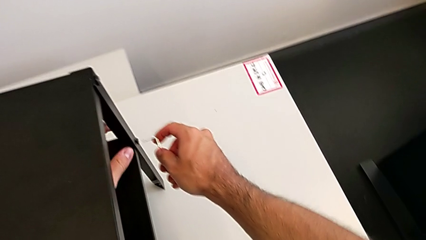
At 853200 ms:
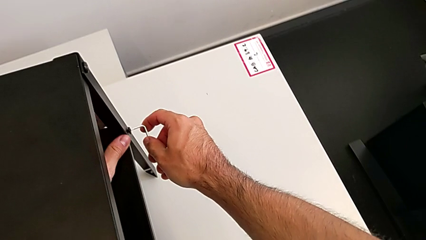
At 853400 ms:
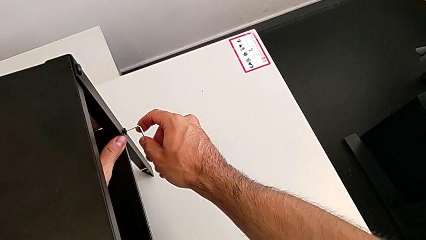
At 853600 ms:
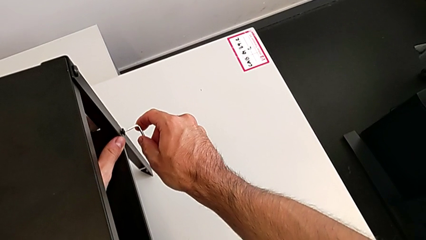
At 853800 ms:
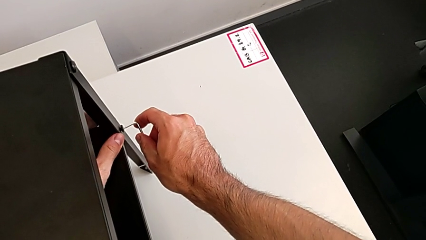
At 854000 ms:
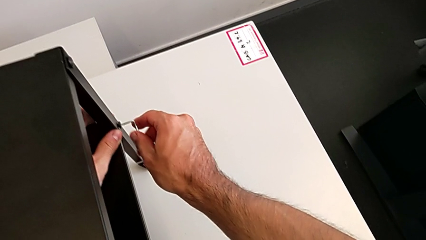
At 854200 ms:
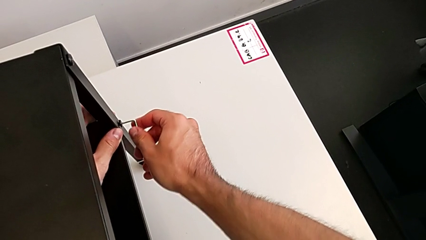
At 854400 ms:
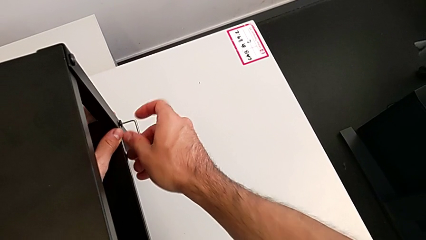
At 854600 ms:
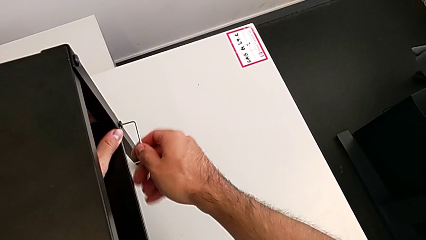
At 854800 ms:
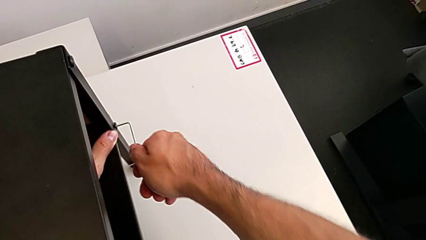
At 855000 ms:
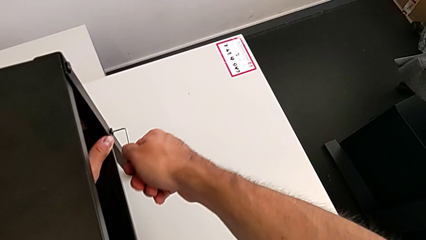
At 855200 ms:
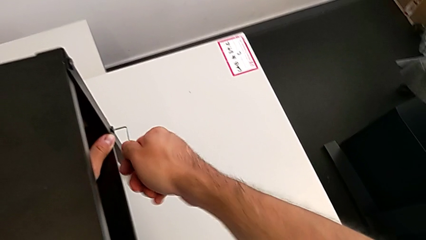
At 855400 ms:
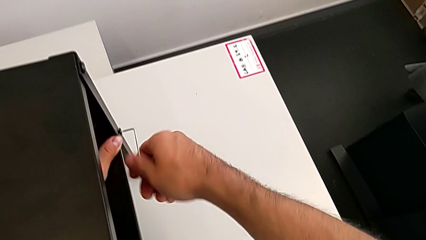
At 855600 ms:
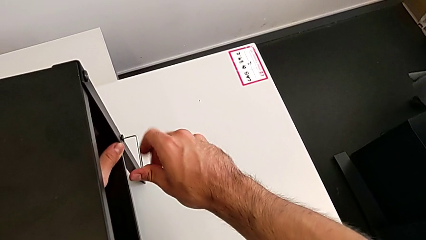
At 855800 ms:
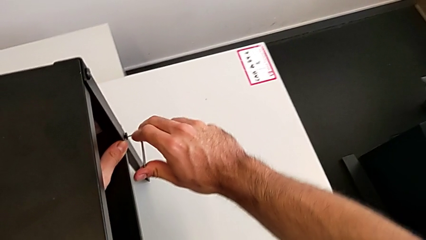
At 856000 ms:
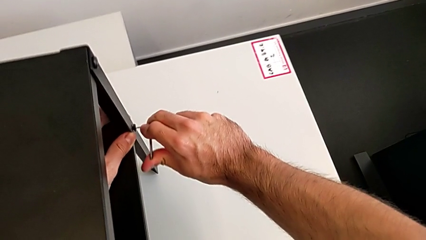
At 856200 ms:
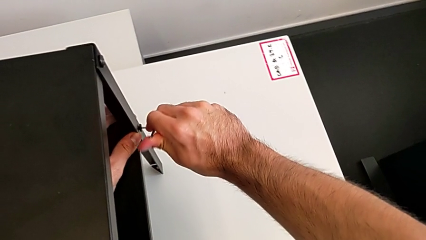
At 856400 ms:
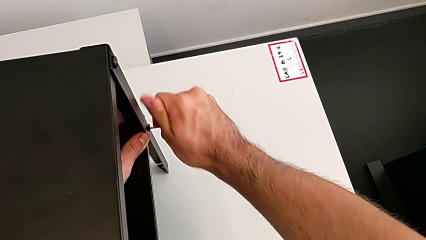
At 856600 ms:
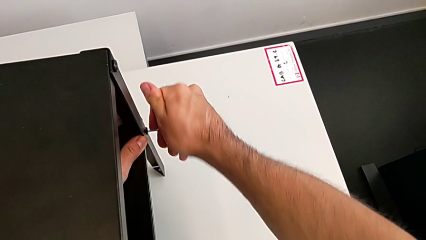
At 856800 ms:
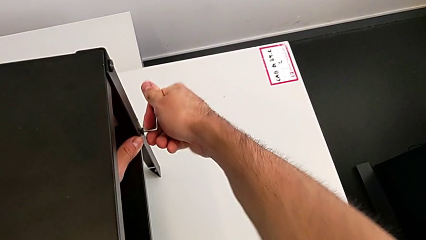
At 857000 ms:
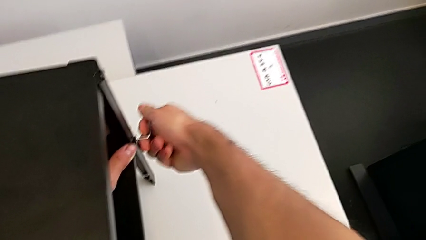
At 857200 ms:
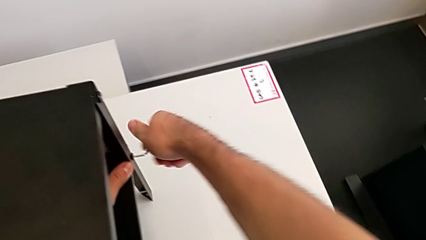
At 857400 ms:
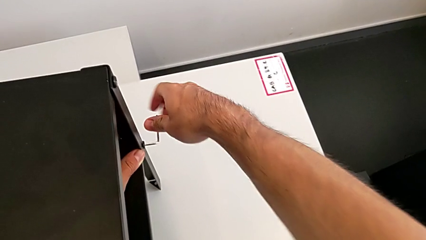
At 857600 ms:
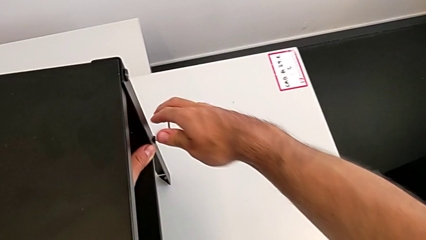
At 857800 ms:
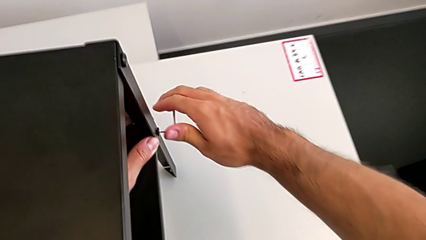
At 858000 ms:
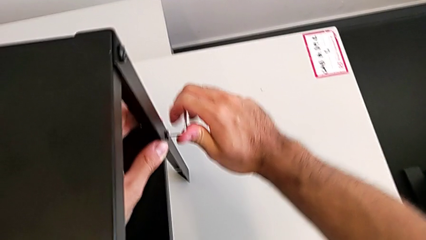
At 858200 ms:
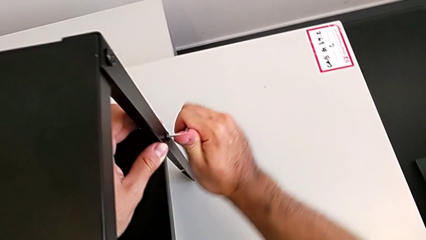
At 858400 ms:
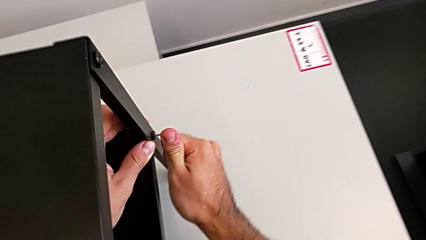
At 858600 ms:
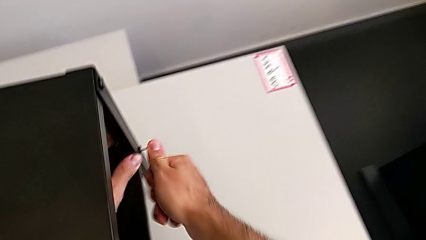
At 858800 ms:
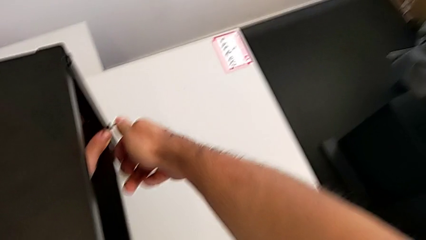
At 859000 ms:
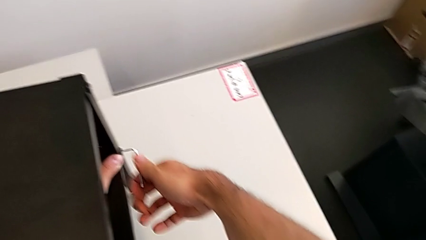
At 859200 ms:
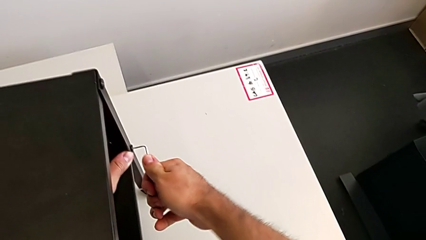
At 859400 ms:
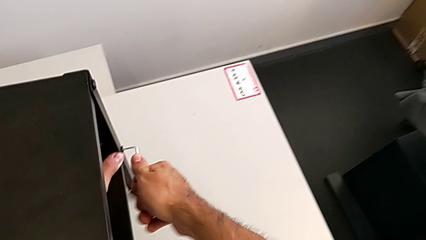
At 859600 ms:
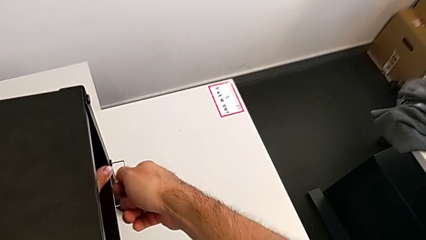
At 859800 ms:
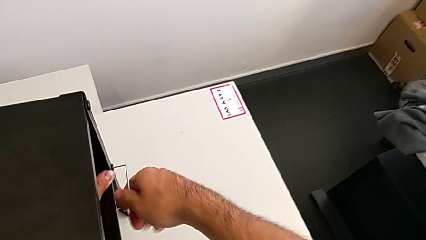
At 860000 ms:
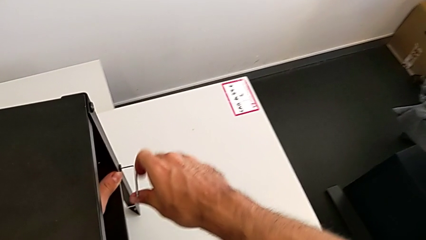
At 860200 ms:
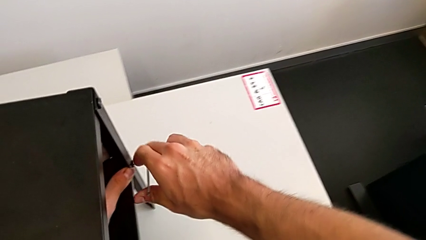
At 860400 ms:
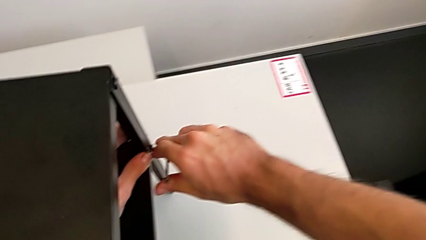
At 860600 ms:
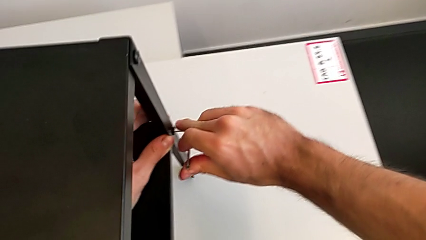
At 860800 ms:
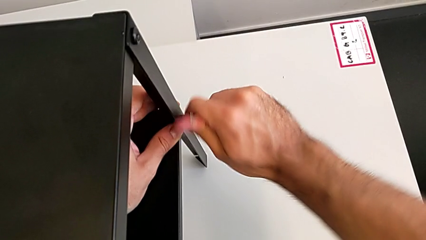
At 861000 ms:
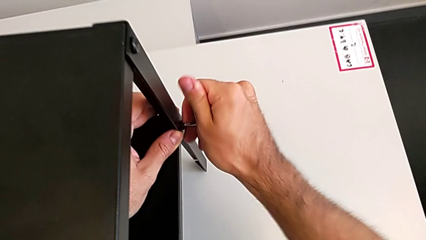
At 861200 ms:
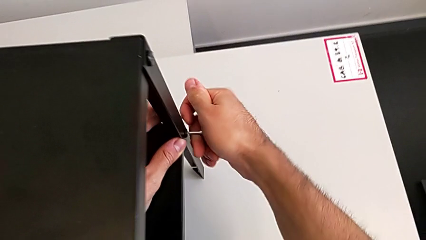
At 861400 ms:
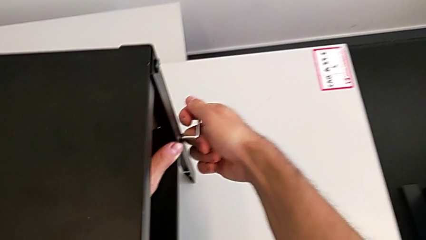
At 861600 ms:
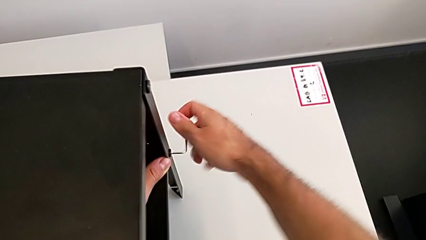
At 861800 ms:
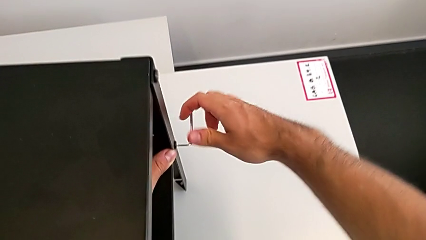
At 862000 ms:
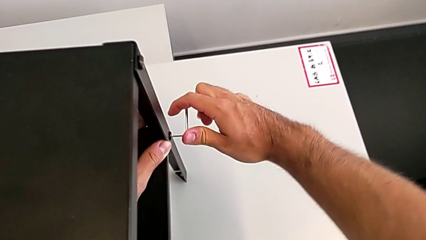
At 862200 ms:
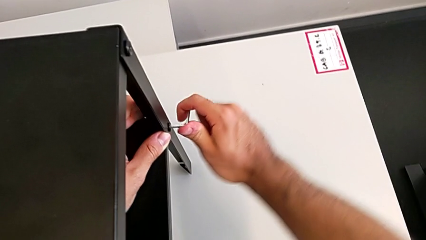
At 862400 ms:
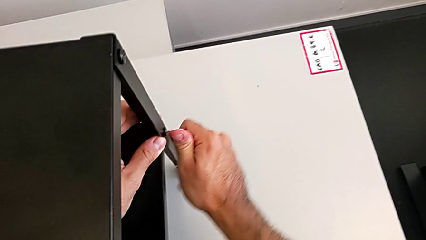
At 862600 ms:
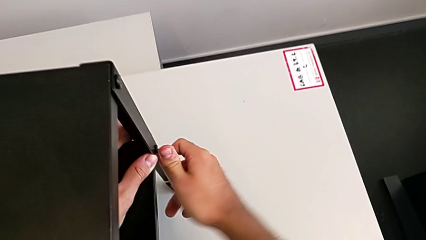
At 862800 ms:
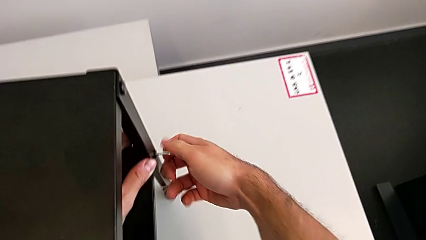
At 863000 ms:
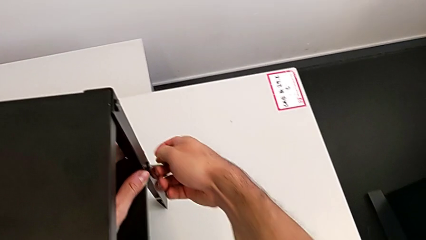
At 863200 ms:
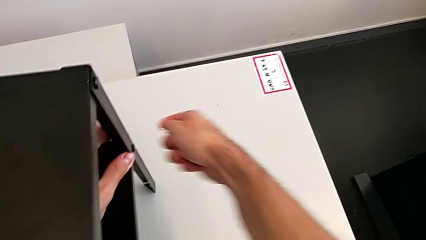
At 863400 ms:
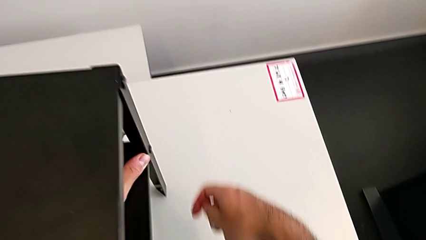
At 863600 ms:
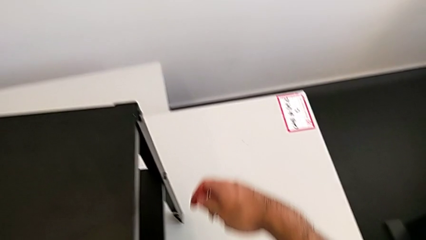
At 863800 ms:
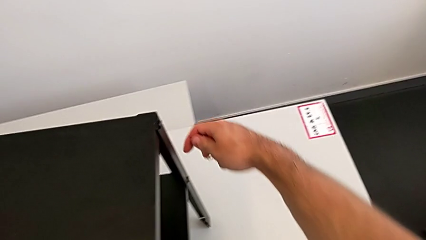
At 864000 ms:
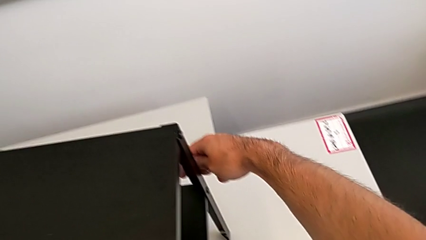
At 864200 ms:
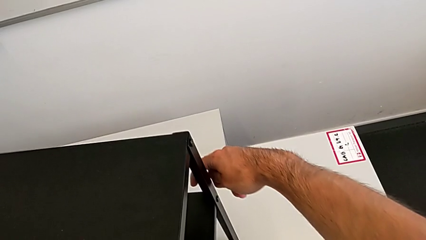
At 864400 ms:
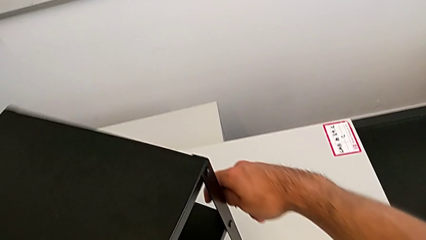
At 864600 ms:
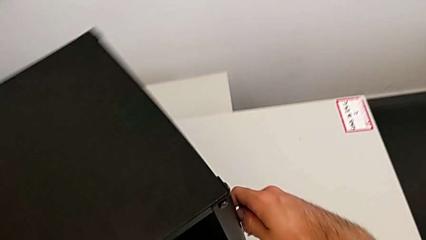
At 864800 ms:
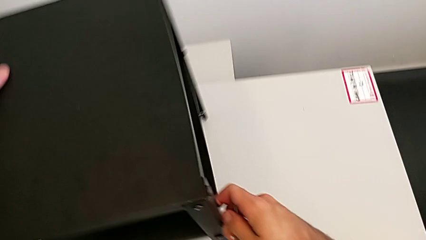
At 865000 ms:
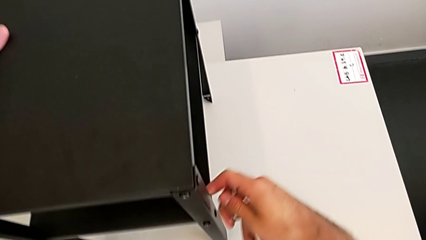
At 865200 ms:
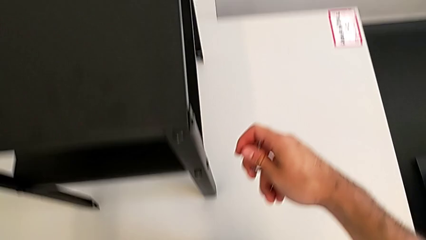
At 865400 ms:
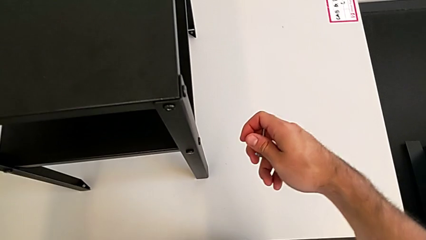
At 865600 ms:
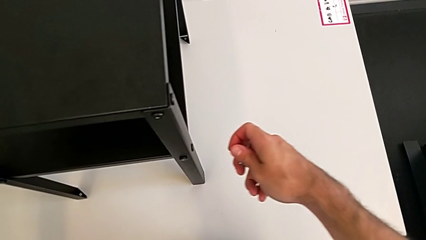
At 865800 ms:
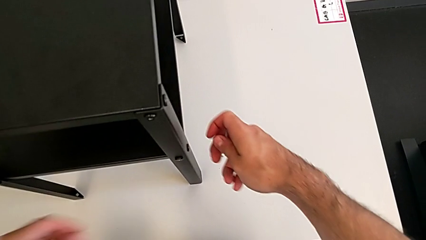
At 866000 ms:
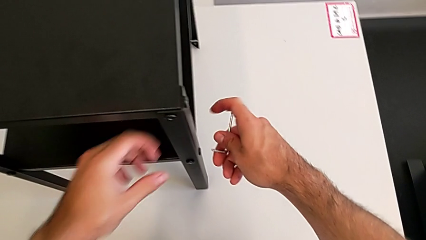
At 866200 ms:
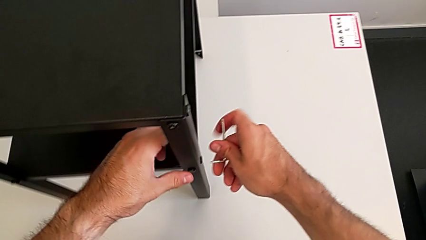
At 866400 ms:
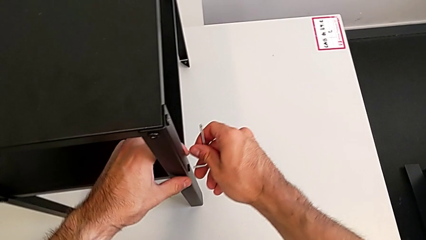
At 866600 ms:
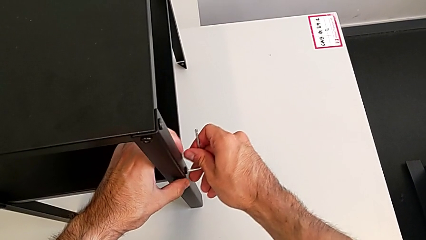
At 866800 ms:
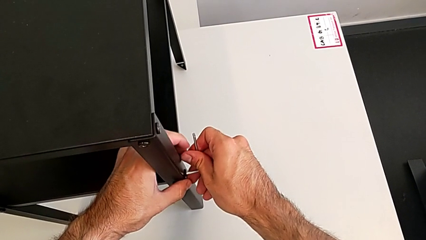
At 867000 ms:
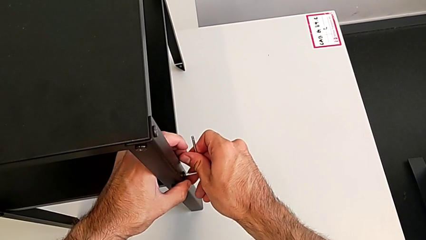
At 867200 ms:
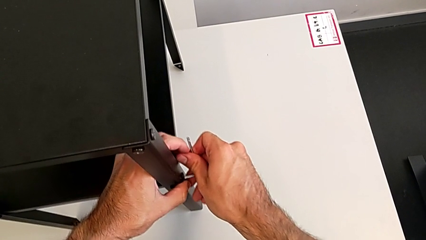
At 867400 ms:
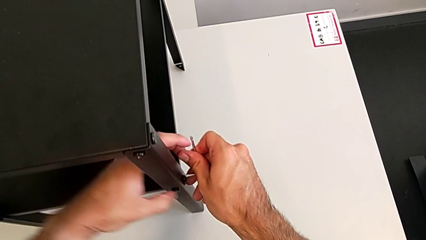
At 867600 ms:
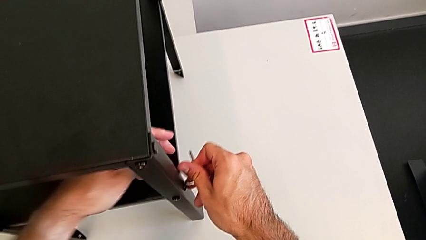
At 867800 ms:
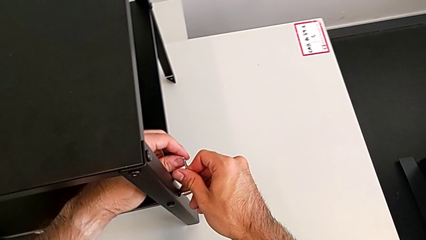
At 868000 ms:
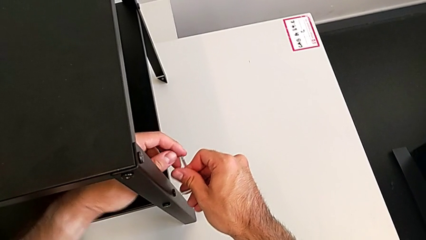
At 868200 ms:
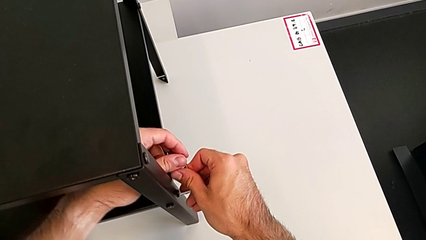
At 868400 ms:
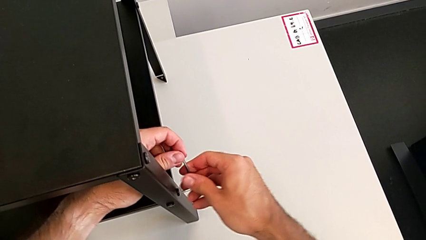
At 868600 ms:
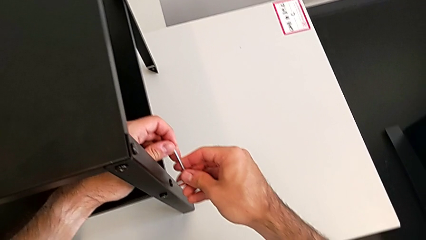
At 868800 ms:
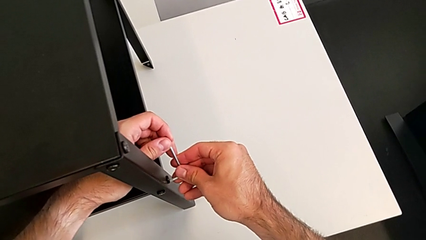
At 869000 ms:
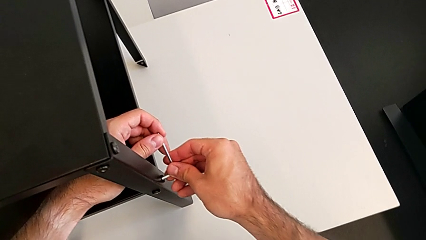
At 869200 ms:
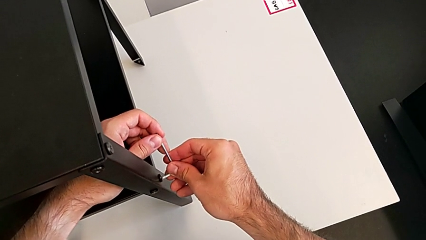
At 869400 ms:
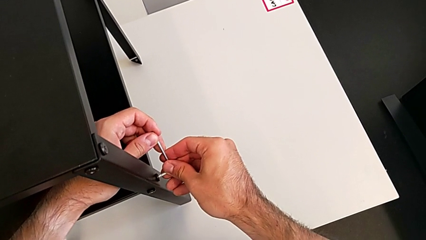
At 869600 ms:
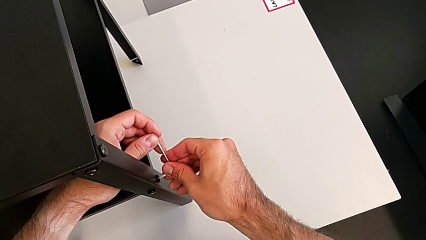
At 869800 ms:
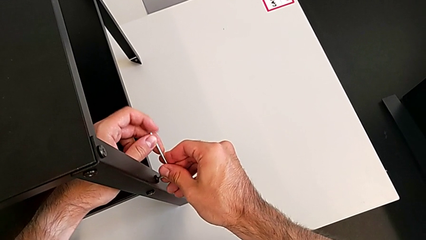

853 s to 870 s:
The camera wearer is tightening all the hex socket heads. They insert the Allen wrench, screw the hex socket head, withdraw the Allen wrench, slide the nightstand and insert the Allen wrench.
